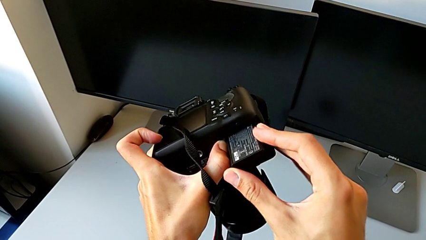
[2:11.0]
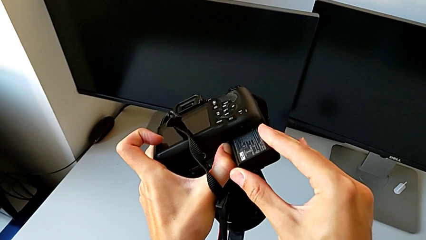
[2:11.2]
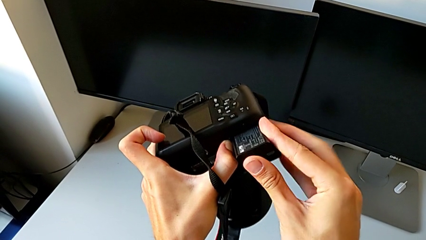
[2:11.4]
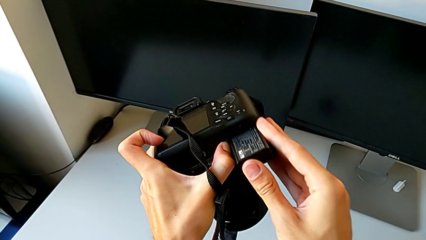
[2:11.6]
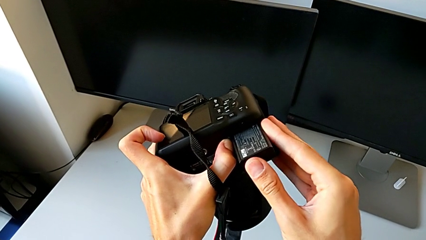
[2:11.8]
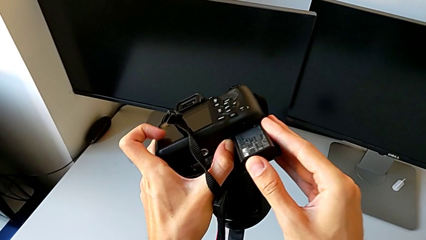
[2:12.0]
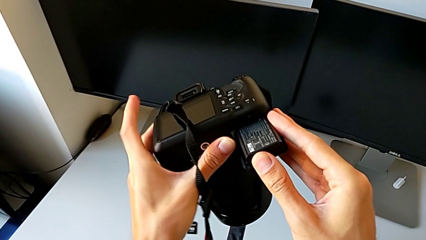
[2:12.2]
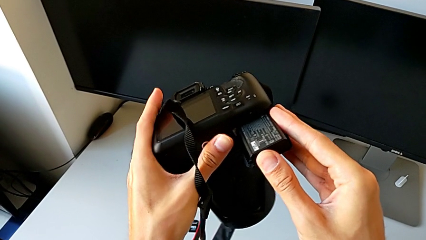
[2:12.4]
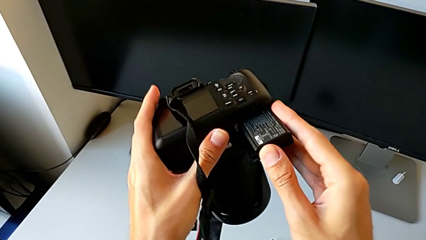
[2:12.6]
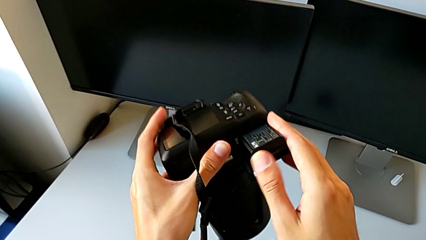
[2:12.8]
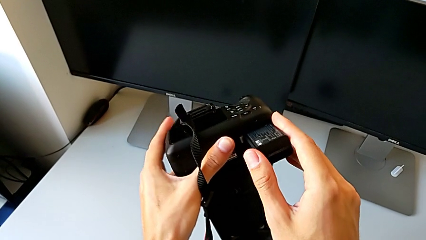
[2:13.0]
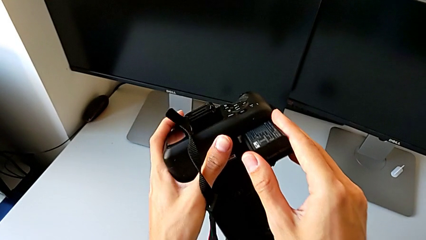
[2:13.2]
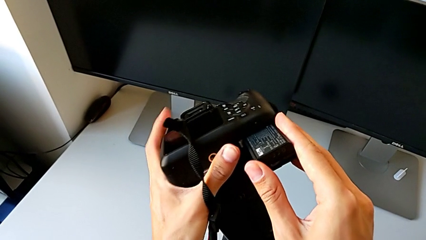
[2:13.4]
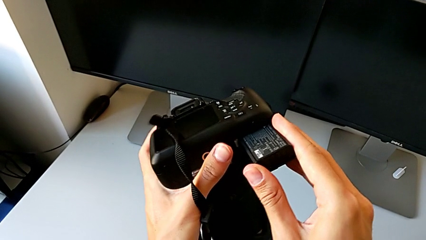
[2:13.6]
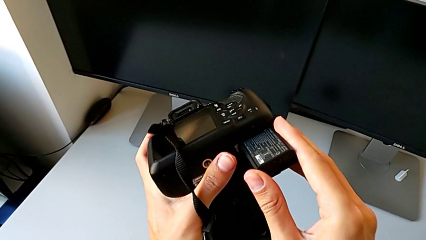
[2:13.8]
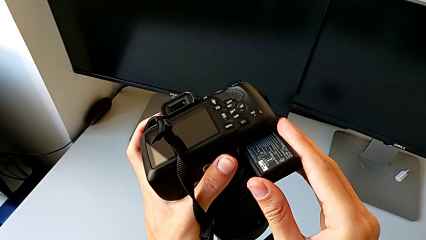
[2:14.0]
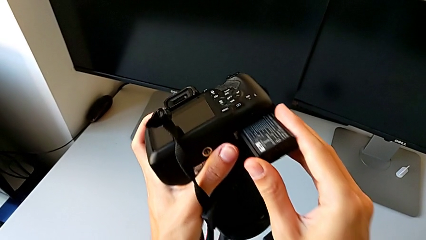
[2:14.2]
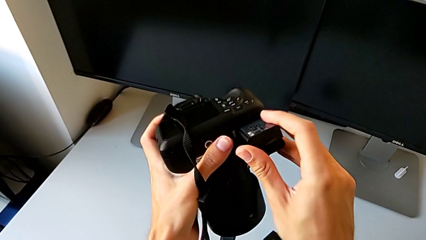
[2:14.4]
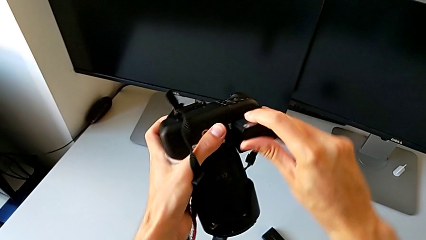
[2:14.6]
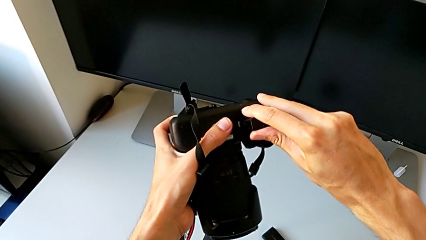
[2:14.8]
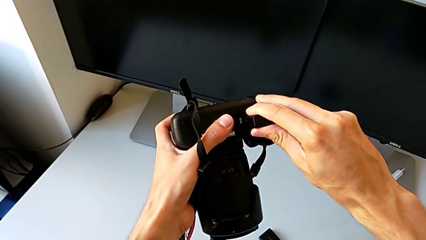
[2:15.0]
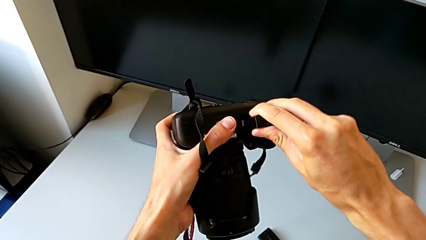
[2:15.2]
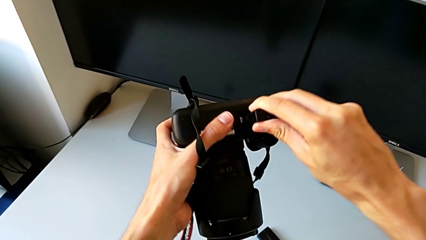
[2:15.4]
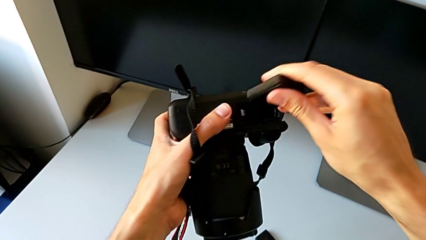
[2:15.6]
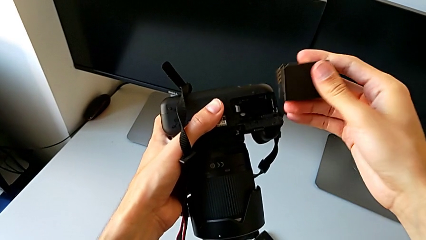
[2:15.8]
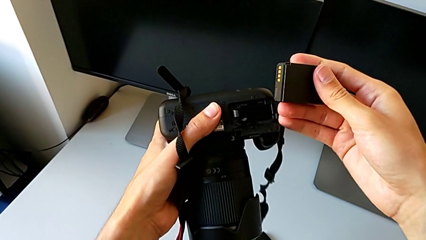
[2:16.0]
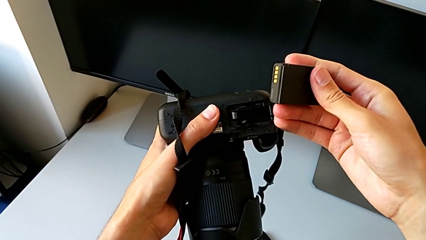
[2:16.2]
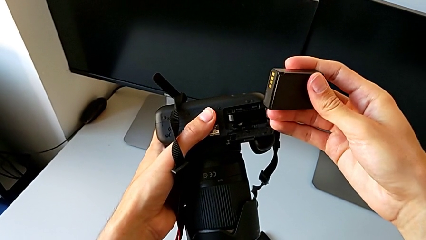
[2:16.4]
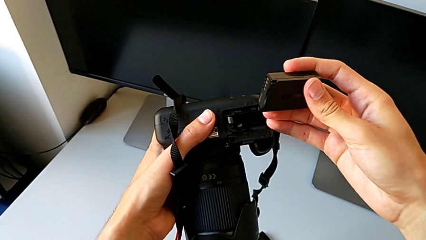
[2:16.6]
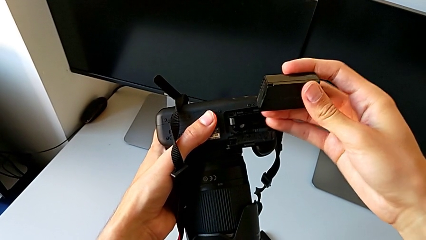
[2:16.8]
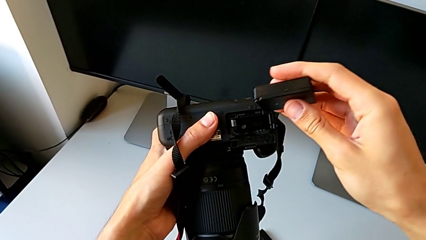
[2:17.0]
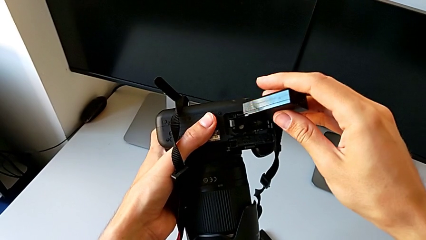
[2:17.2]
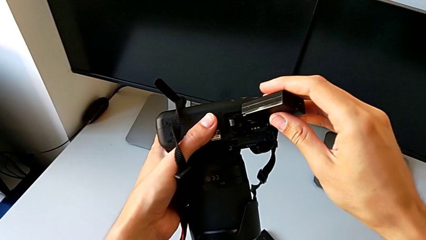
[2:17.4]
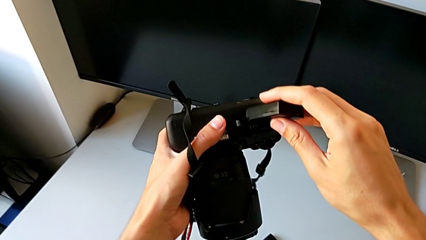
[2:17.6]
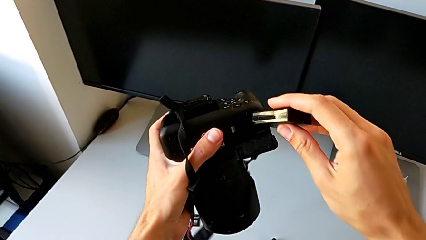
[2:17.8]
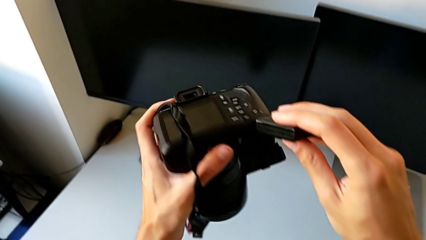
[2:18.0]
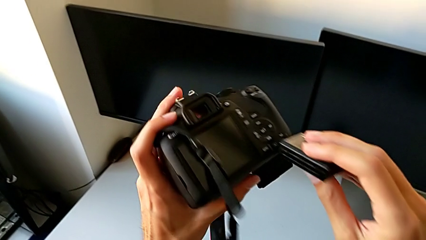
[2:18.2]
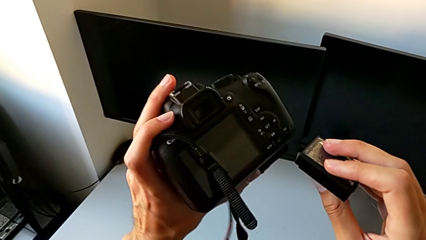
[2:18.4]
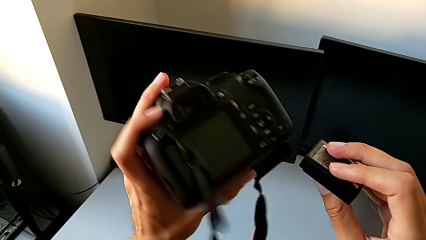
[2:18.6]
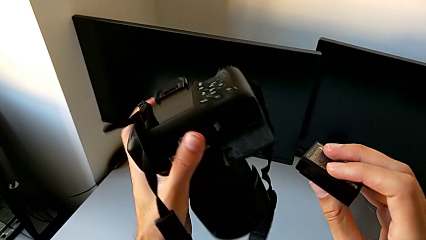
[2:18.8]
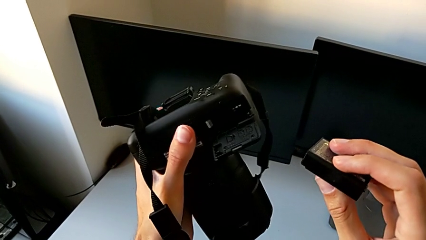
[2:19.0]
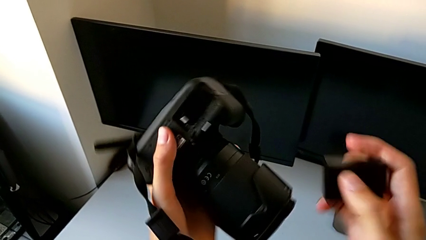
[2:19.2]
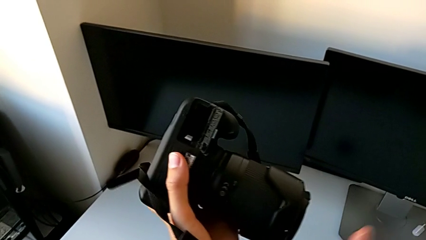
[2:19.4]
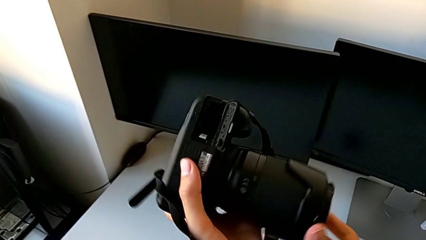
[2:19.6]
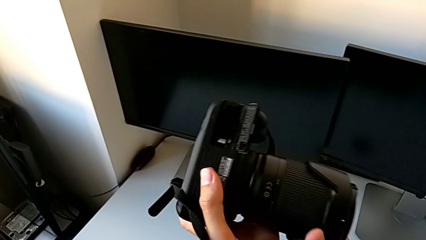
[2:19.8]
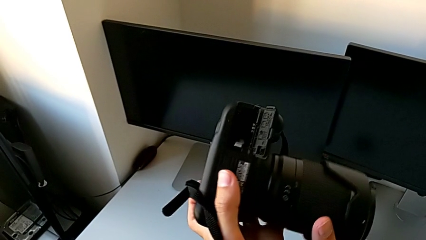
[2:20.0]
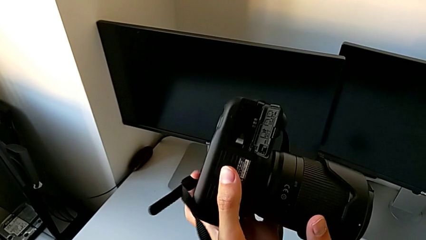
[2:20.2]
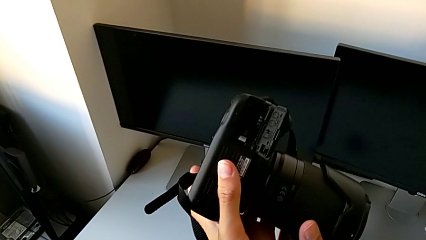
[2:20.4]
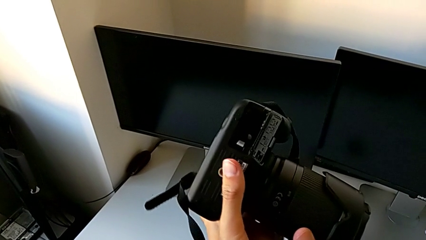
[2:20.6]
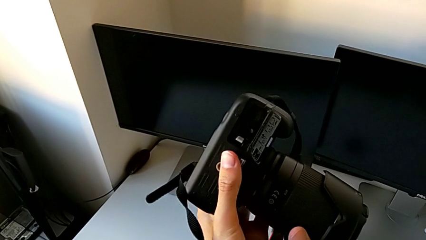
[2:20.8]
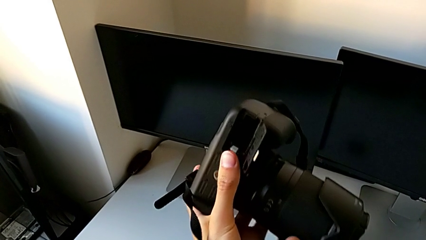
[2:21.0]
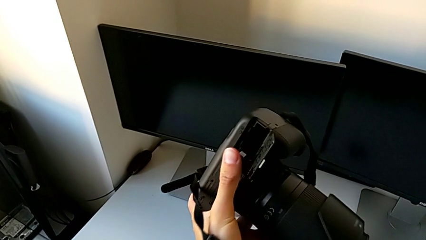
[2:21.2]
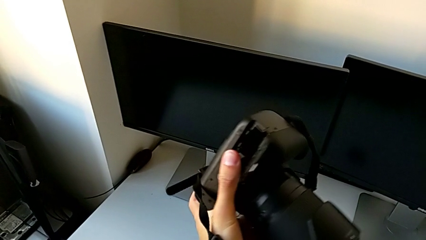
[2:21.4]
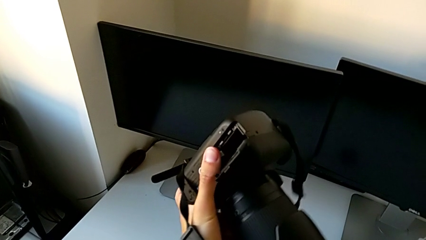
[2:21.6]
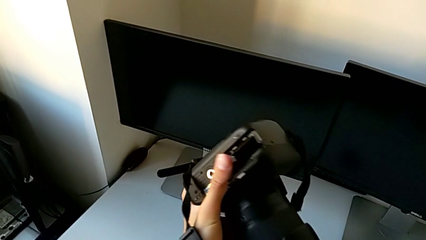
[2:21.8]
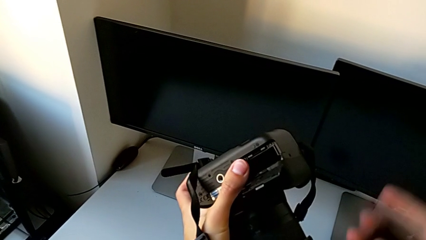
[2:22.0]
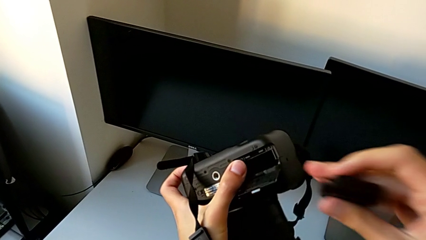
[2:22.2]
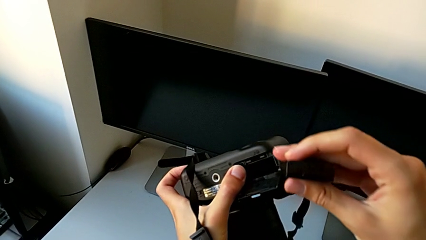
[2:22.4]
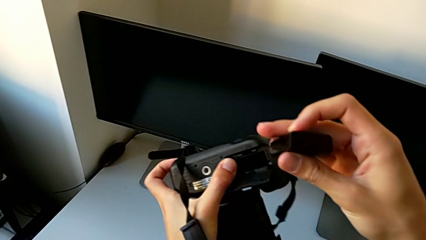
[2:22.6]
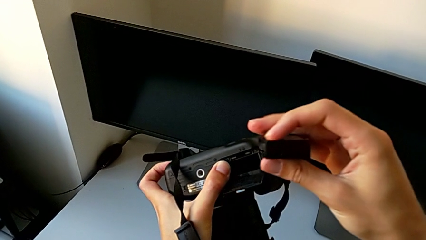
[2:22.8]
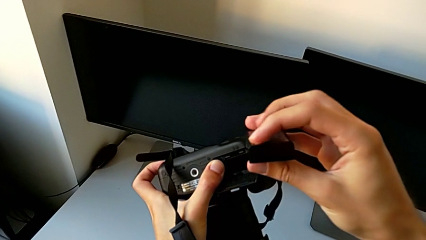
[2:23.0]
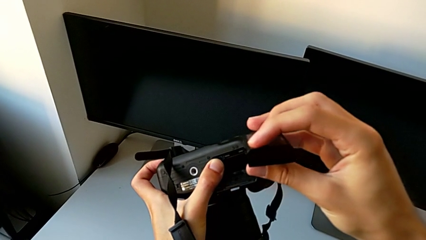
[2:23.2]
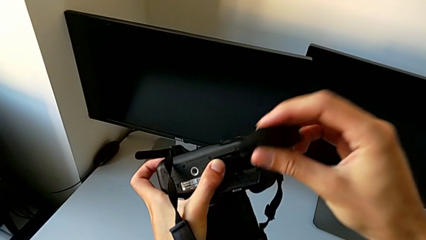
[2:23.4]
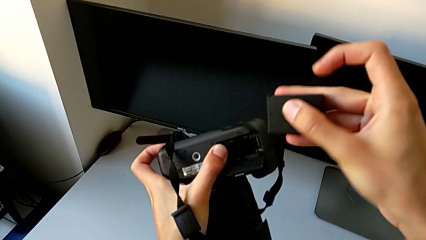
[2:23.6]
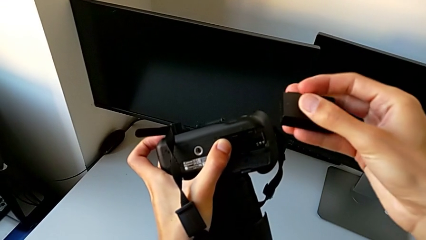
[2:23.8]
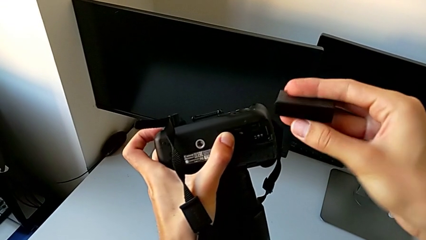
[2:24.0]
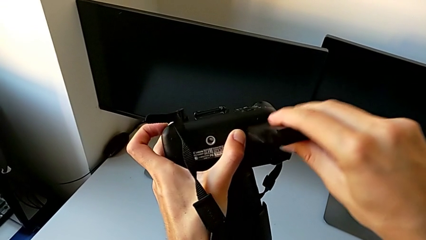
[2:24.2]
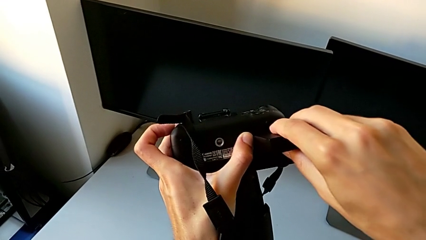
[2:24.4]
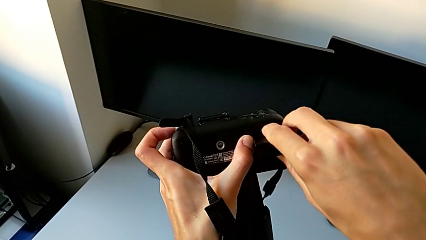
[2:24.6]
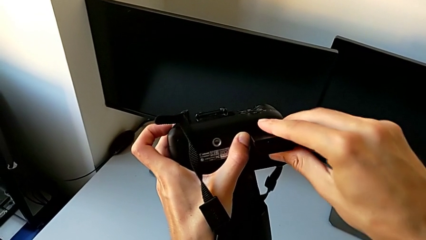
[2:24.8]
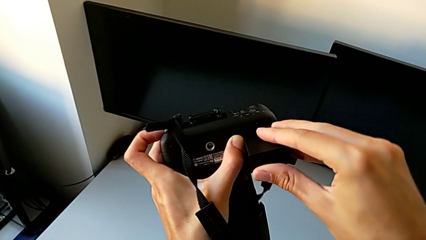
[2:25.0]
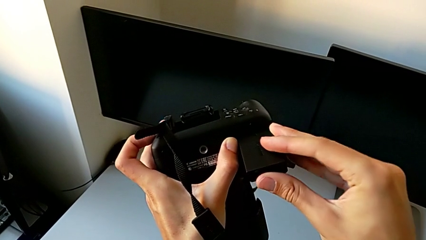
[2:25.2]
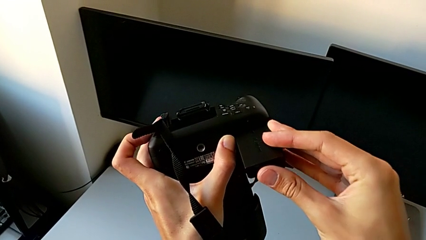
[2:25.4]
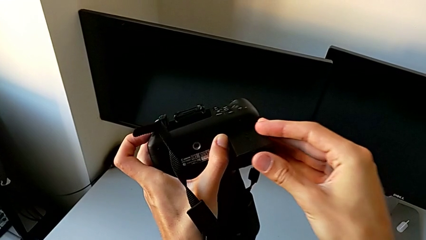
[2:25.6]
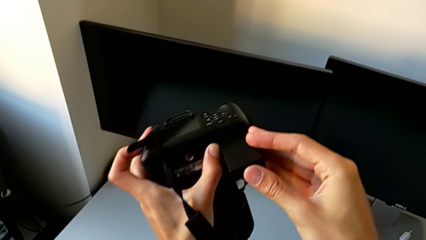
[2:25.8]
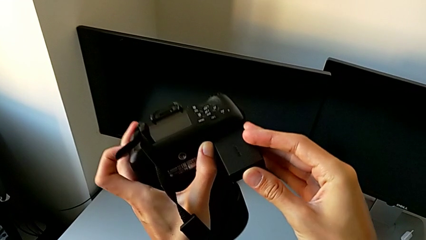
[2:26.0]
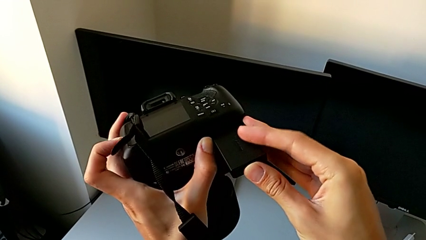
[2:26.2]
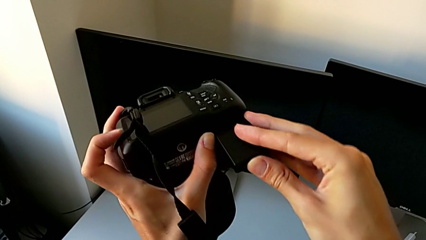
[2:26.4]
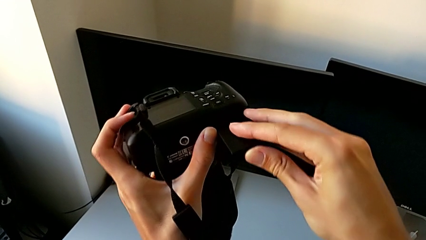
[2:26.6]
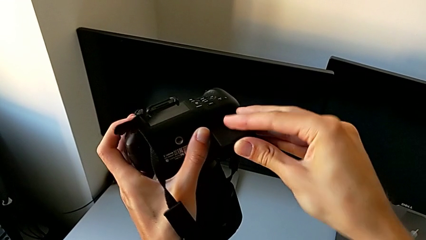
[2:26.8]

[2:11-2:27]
The camera wearer is exchanging their DSLR's battery. They wrongly insert the new battery, which doesn't fit, withdraw it, rotate the DSLR, rotate the new battery and insert it.
